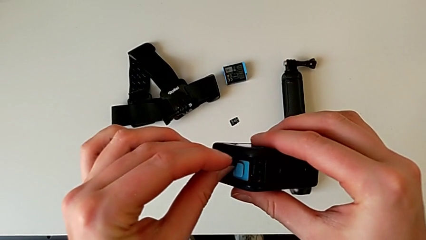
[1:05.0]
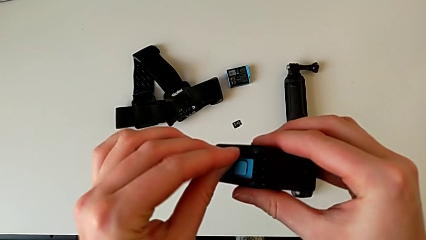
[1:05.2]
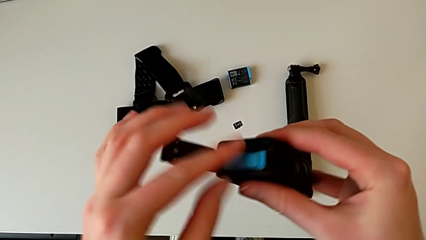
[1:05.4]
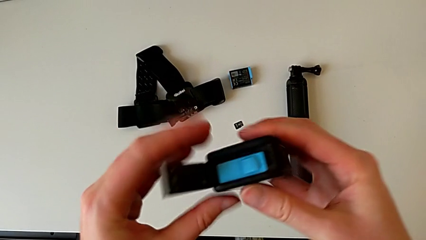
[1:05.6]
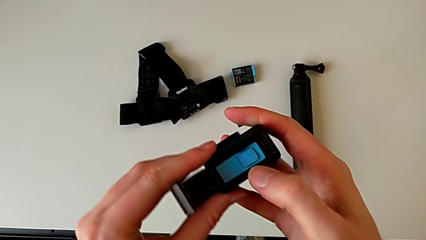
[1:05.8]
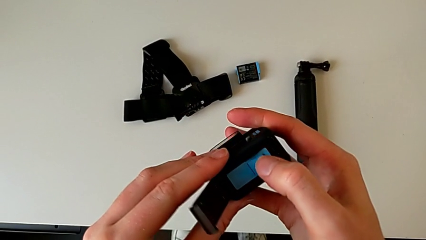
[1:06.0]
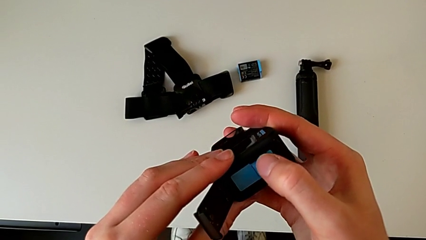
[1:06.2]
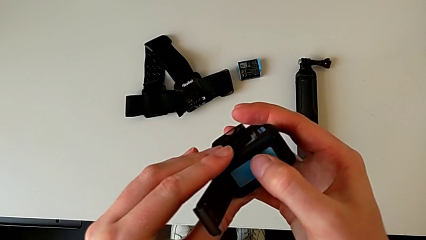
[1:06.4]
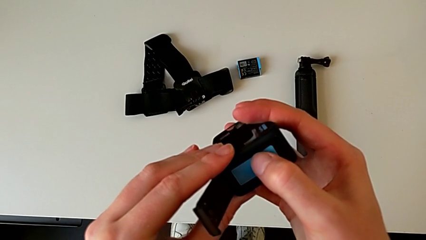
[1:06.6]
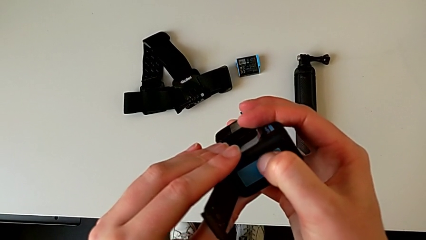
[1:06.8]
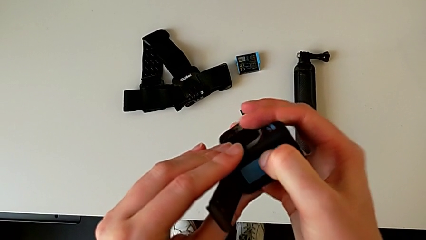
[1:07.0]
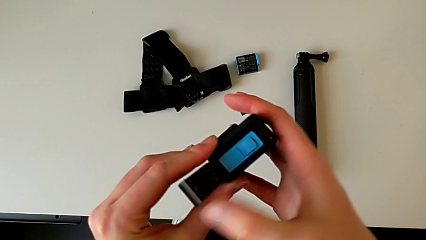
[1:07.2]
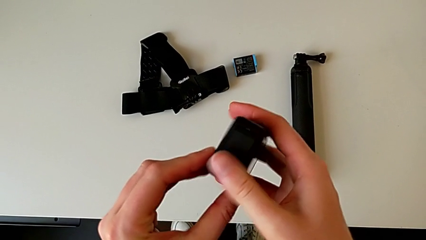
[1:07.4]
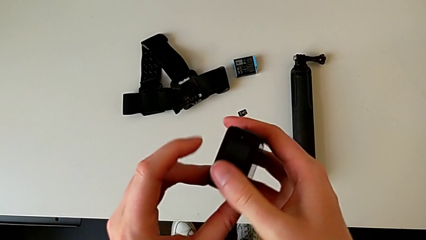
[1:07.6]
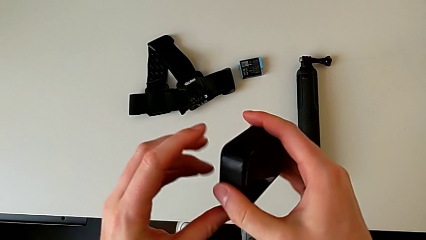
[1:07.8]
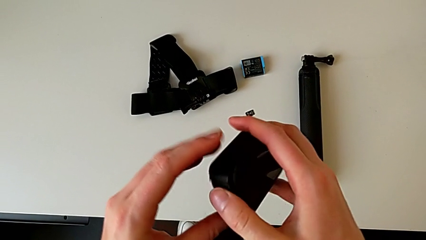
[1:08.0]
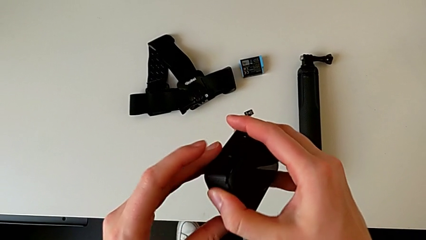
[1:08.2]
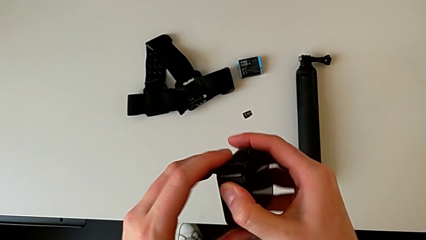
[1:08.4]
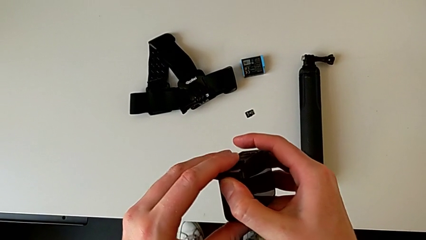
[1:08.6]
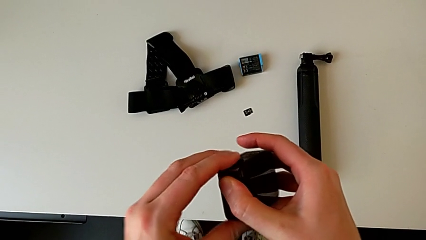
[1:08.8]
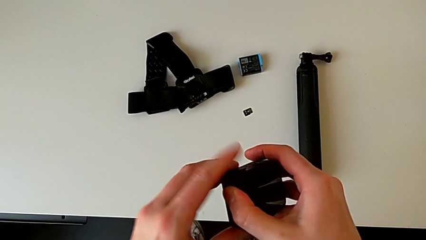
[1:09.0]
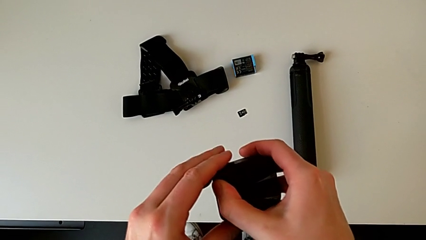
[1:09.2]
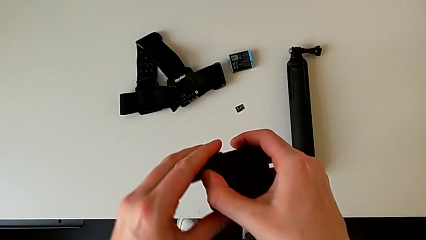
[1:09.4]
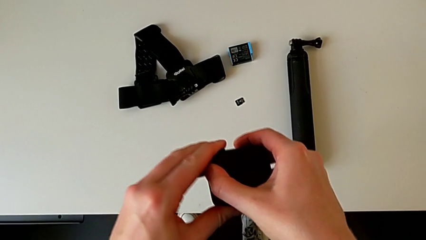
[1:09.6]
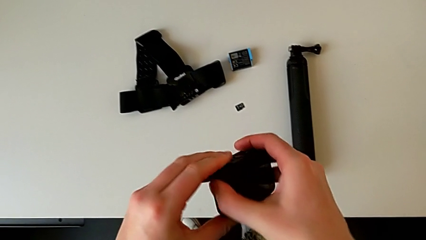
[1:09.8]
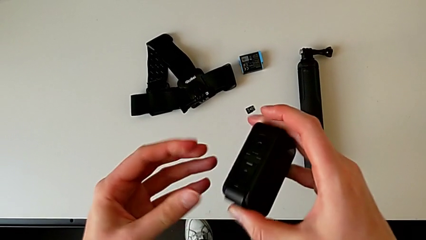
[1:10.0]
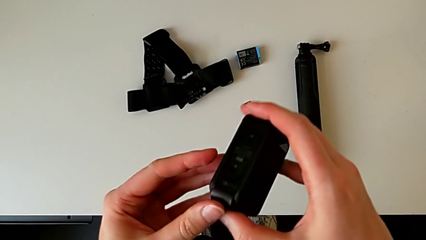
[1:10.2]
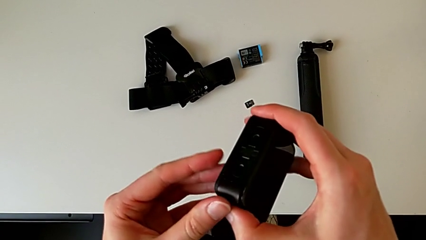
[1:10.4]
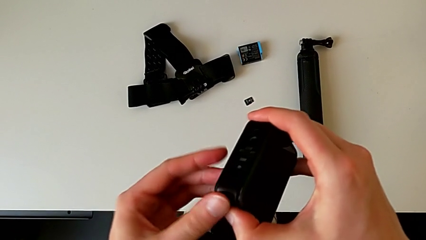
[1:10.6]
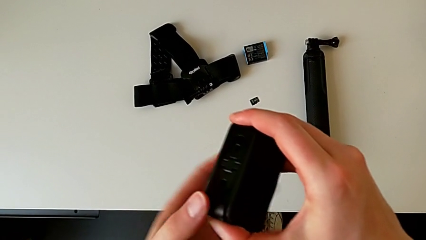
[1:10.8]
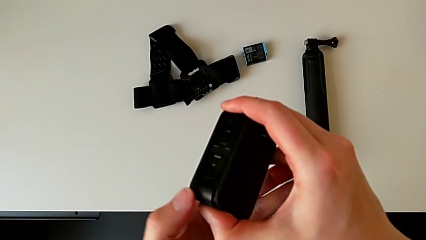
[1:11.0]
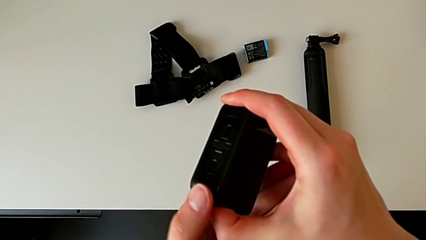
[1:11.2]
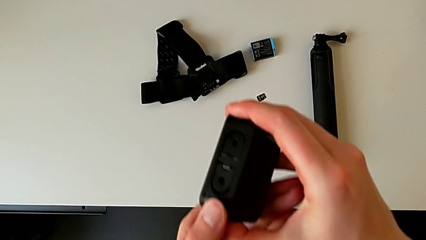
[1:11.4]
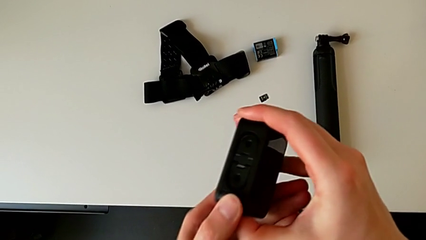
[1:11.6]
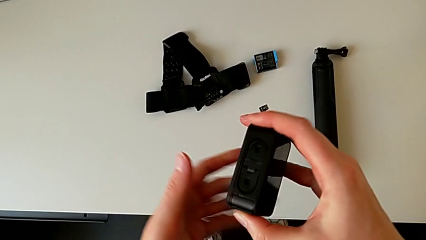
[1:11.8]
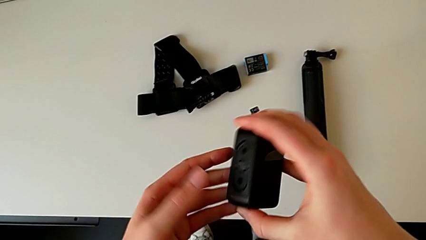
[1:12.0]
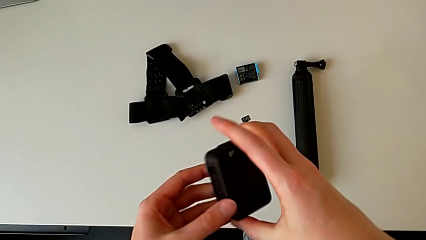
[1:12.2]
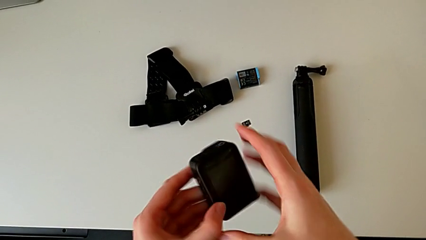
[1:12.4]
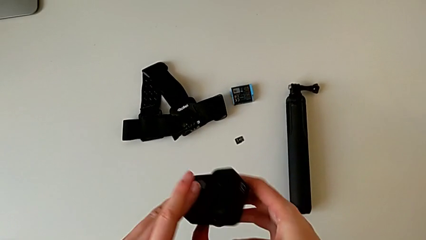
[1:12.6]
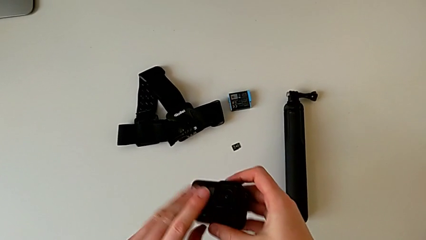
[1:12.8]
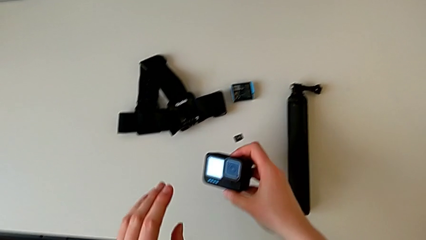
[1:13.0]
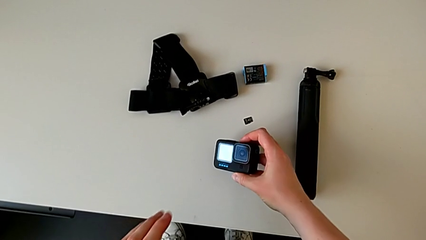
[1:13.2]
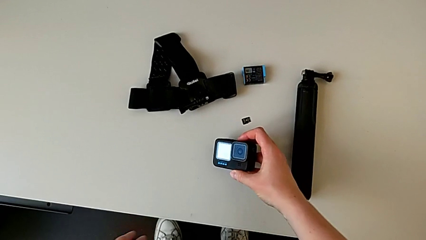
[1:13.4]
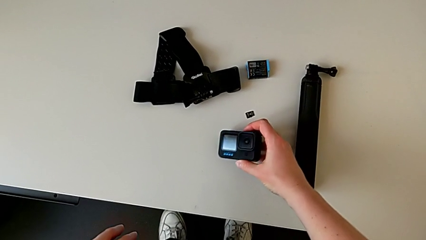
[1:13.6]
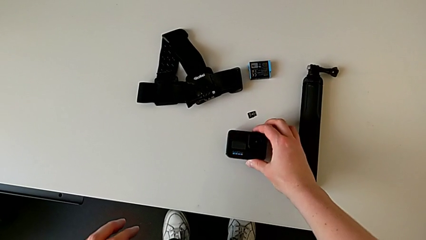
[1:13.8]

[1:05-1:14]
The camera wearer is changing their micro SD card. They insert the SD card, close the battery door and place the GoPro.

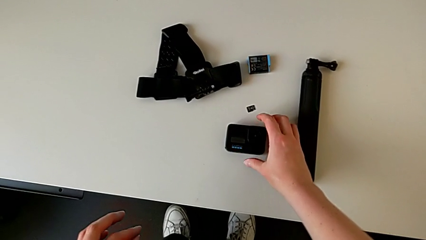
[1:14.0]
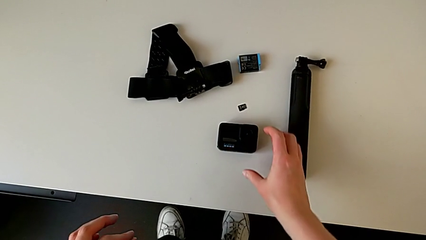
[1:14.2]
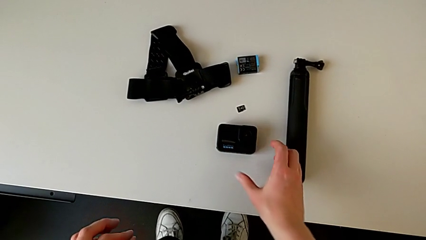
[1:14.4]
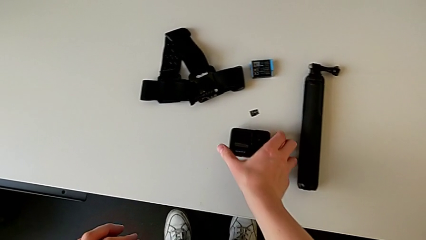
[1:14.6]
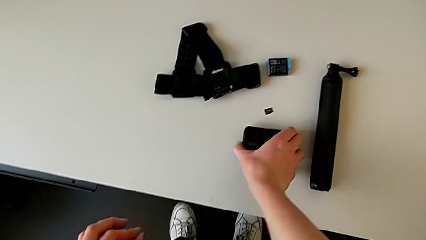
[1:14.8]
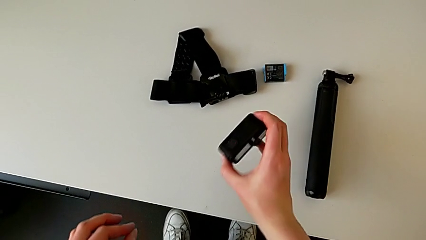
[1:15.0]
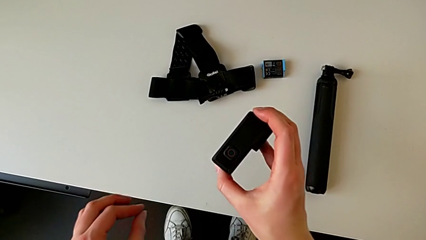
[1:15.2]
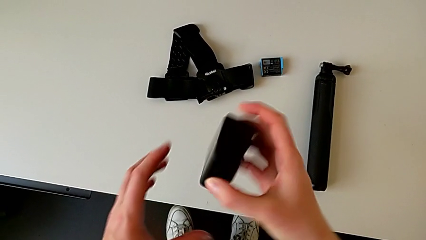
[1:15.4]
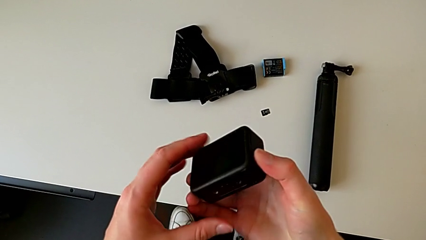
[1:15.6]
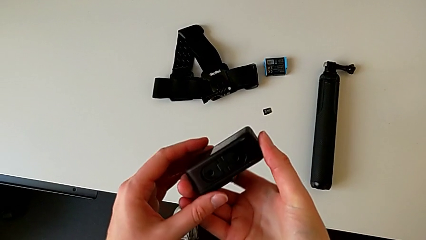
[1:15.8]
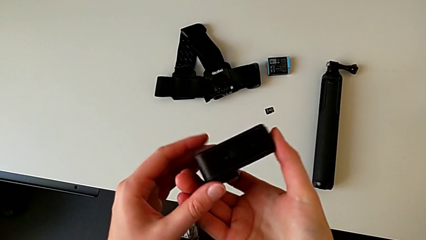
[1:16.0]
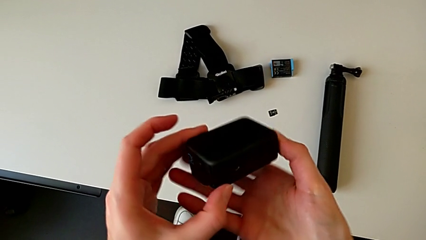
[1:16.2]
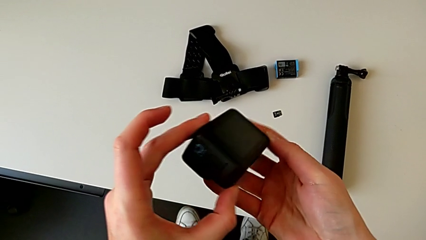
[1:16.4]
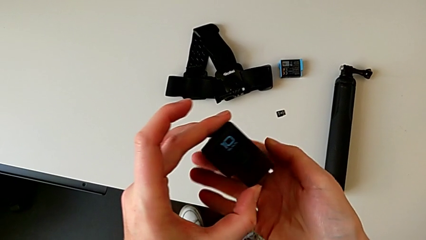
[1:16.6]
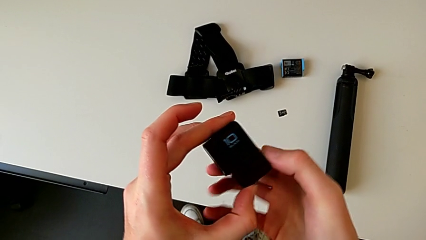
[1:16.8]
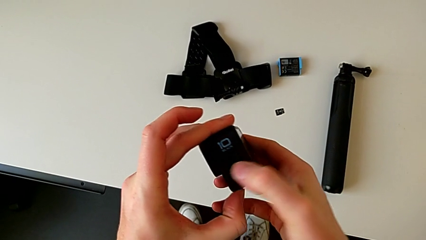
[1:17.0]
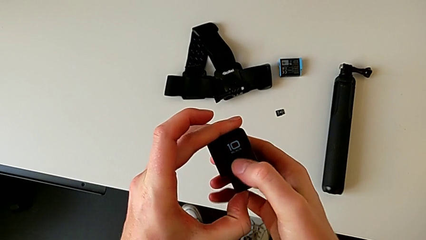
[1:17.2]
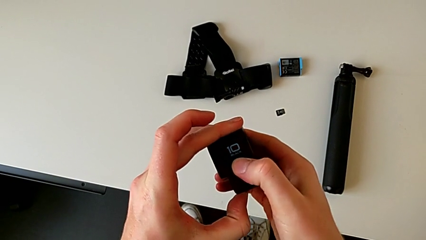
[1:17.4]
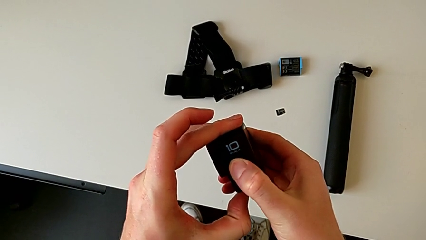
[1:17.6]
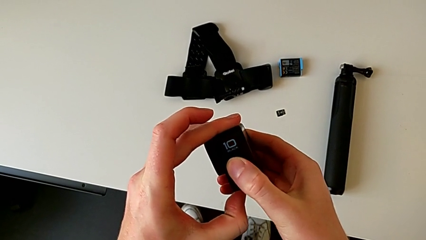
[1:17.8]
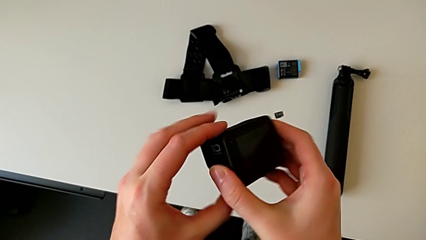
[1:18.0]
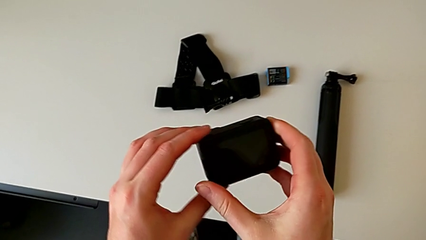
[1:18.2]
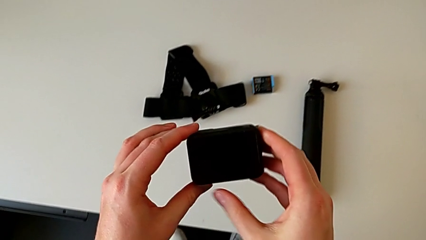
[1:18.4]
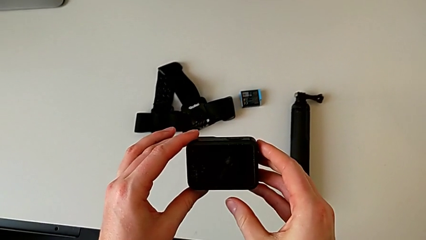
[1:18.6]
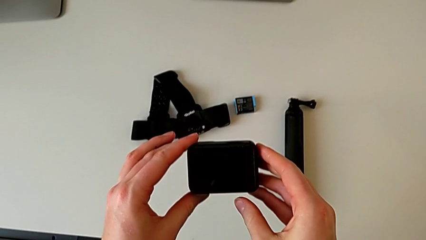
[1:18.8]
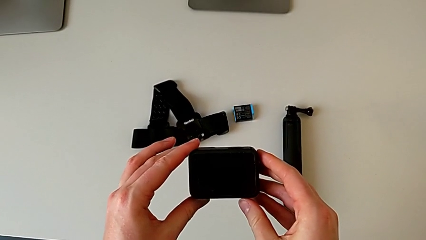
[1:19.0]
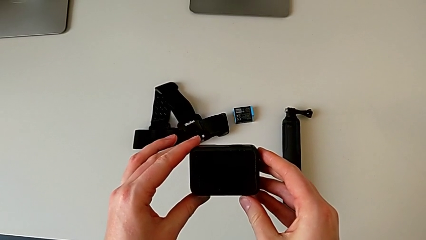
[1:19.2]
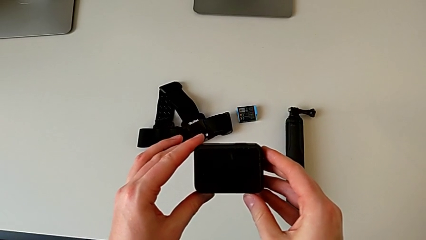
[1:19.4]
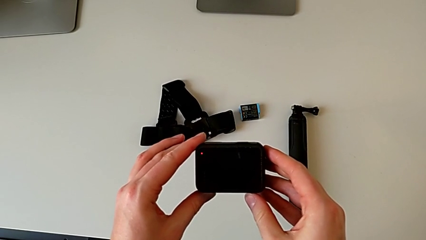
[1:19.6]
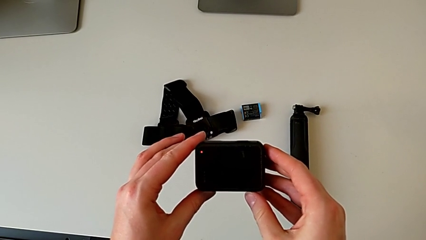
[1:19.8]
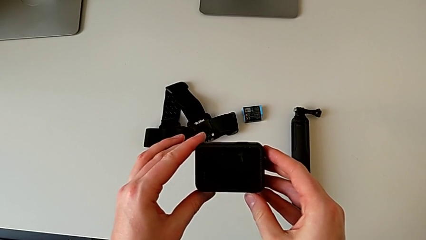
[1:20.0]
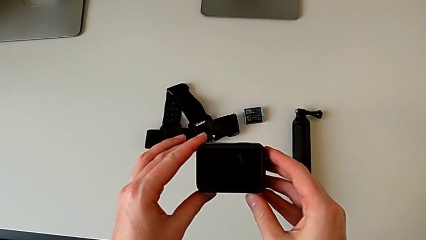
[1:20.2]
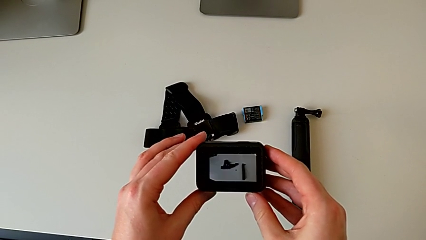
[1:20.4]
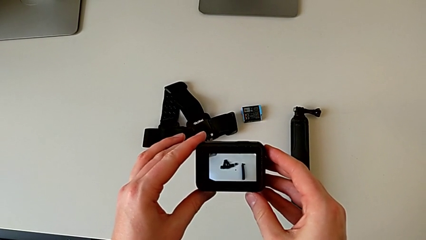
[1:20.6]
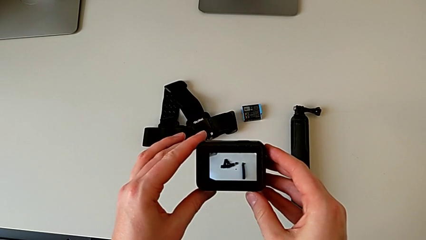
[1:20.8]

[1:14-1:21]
The camera wearer turns on their GoPro. They grab the GoPro, lift it and press the button.
